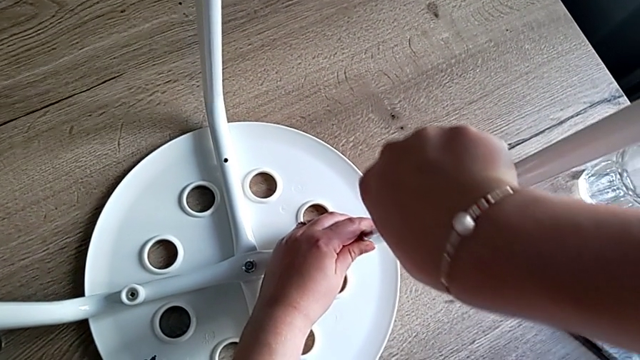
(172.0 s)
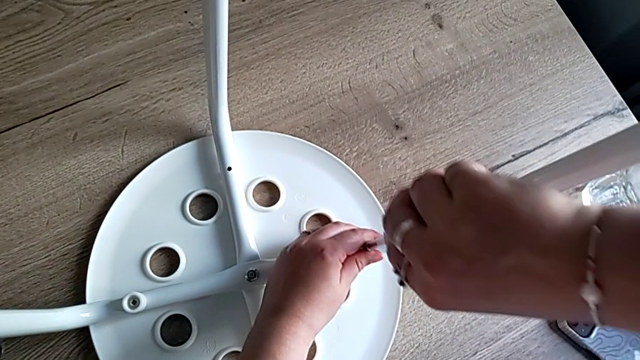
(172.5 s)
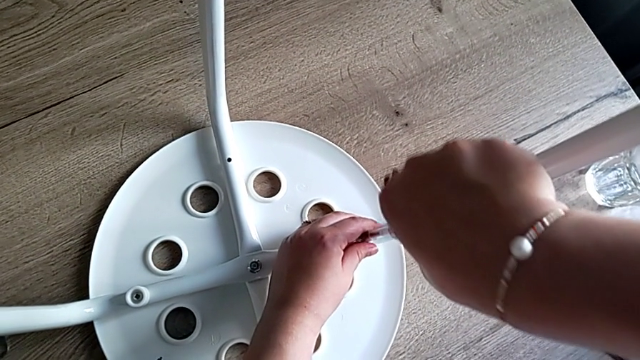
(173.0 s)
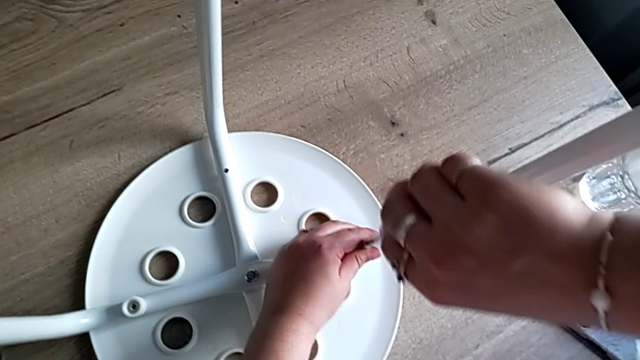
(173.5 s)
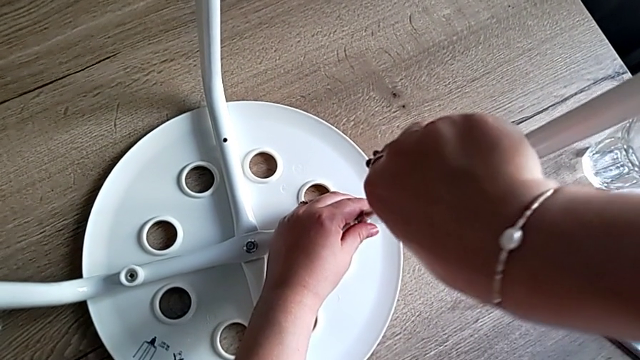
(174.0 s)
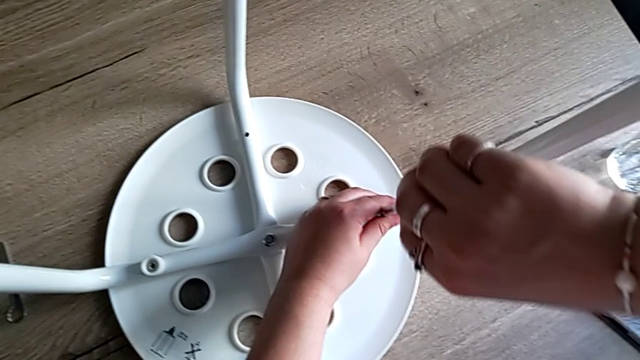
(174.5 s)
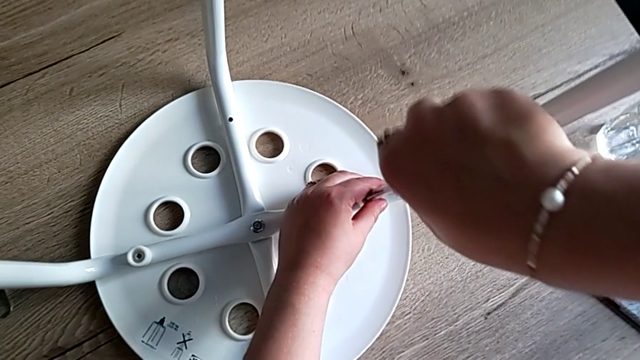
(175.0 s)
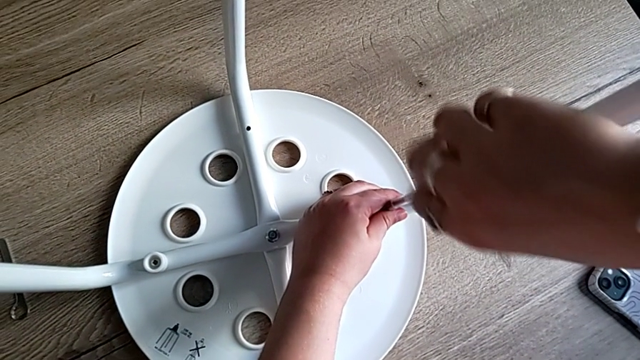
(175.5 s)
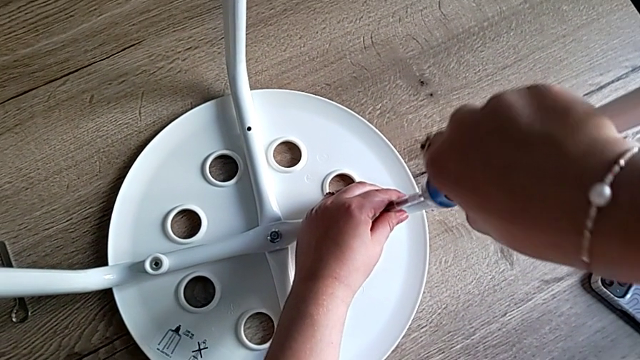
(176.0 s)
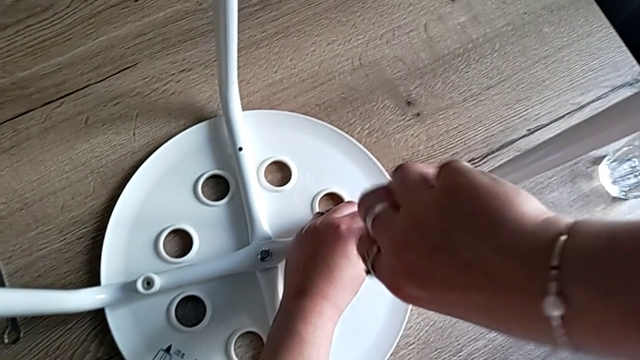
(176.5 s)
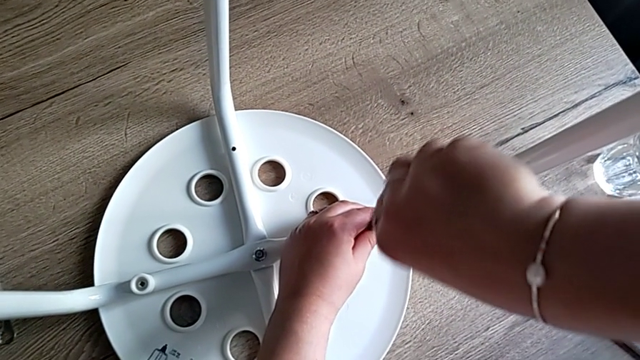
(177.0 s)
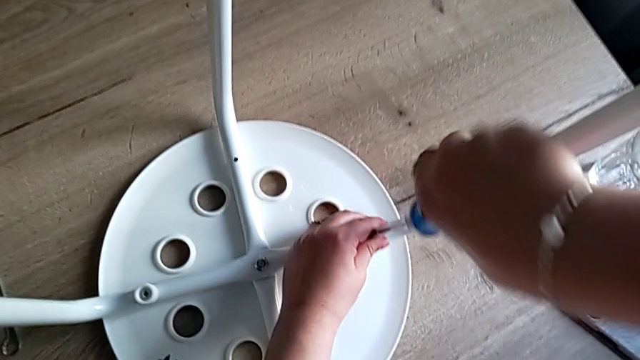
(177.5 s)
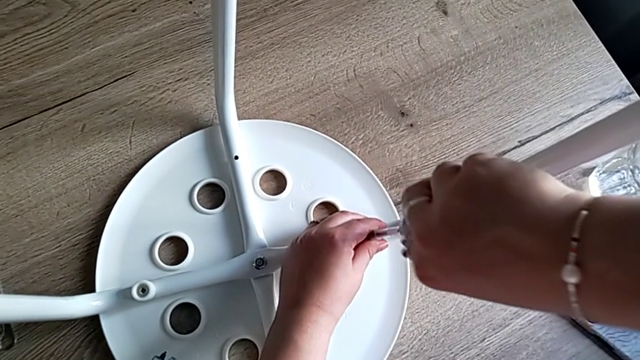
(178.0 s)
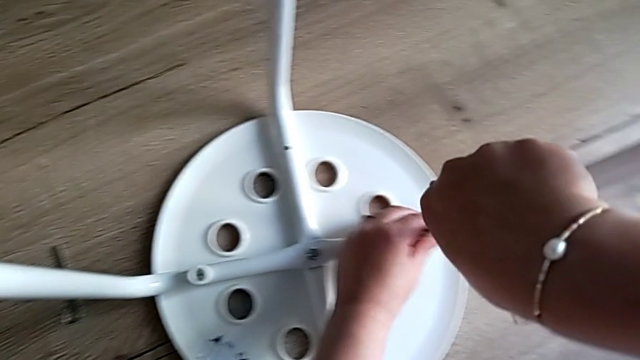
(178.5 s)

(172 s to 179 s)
The camera wearer is screwing the third screw to attach the legs and the seat. They keep screwing the third screw and withdraw the screwdriver.

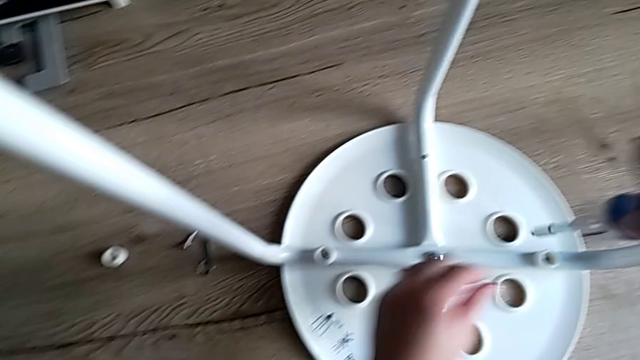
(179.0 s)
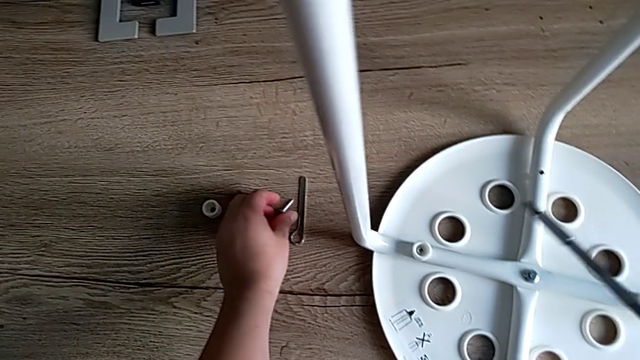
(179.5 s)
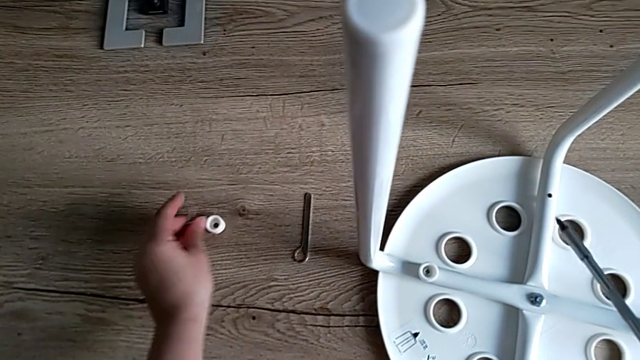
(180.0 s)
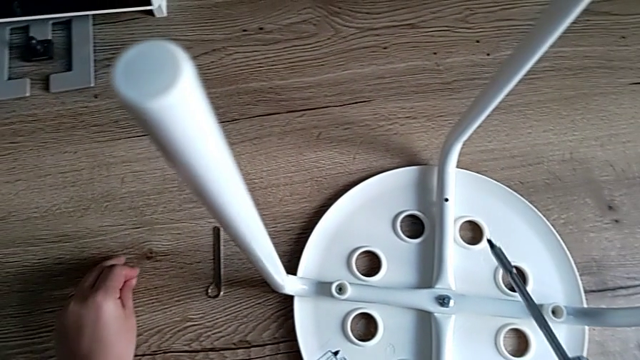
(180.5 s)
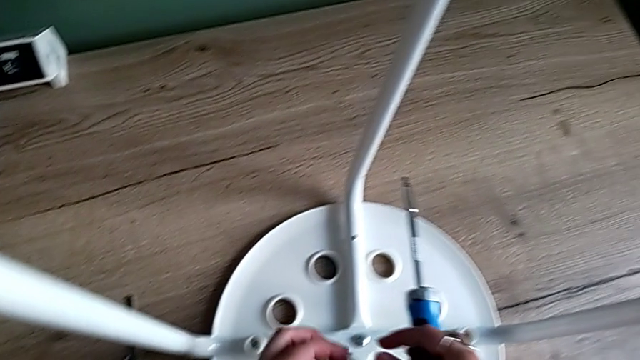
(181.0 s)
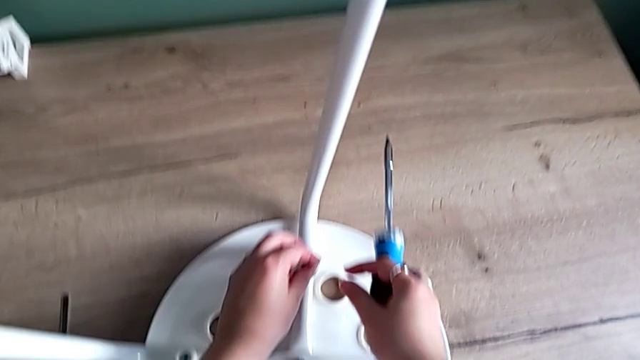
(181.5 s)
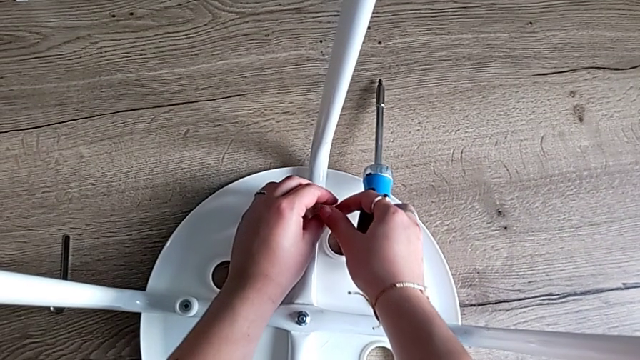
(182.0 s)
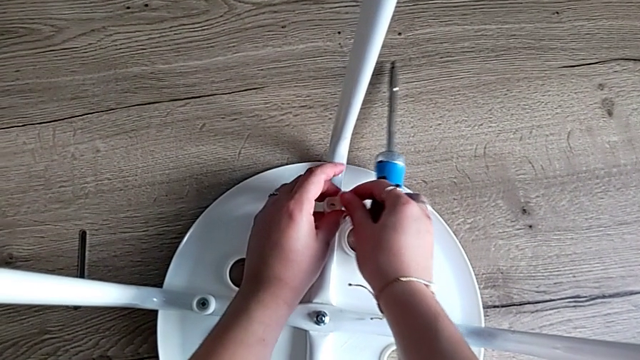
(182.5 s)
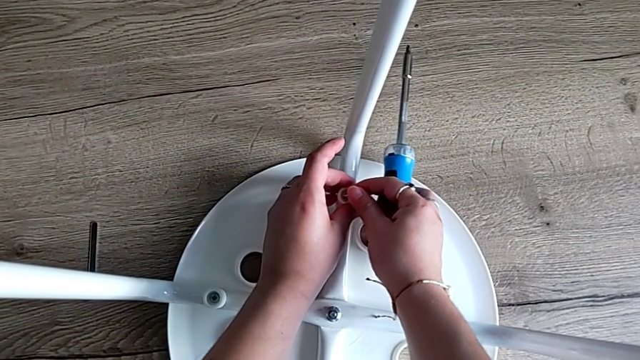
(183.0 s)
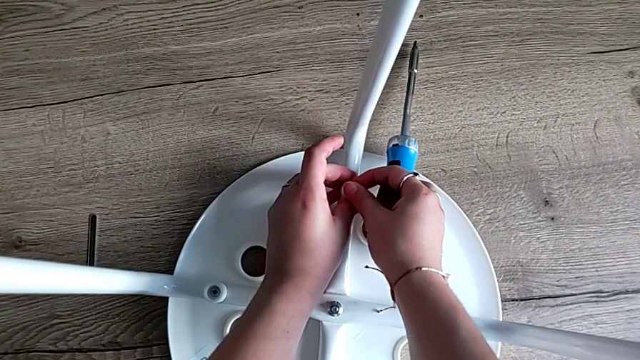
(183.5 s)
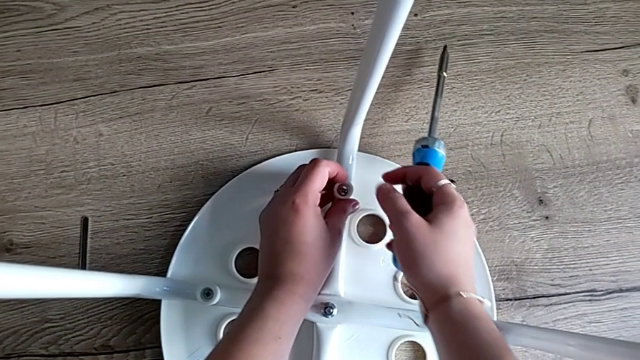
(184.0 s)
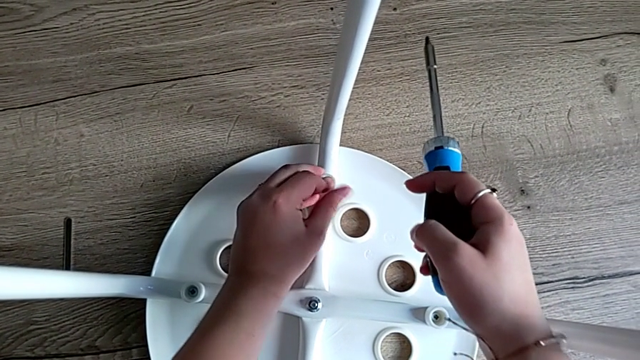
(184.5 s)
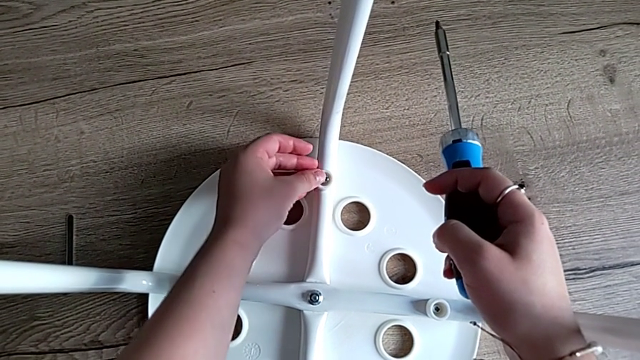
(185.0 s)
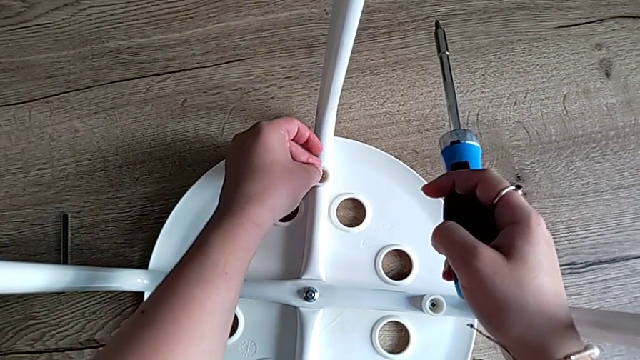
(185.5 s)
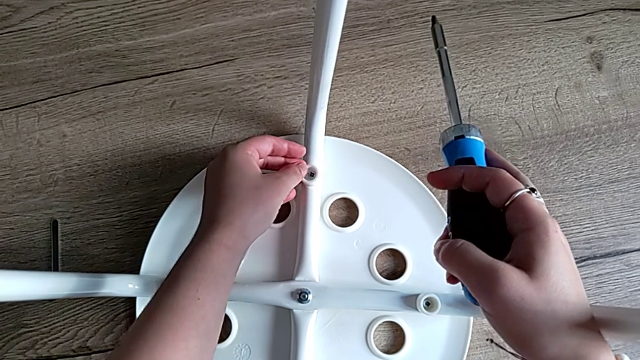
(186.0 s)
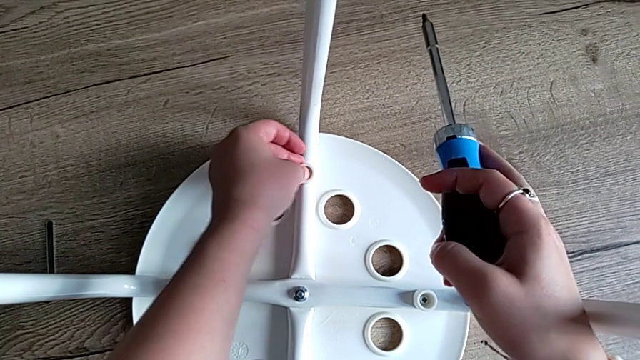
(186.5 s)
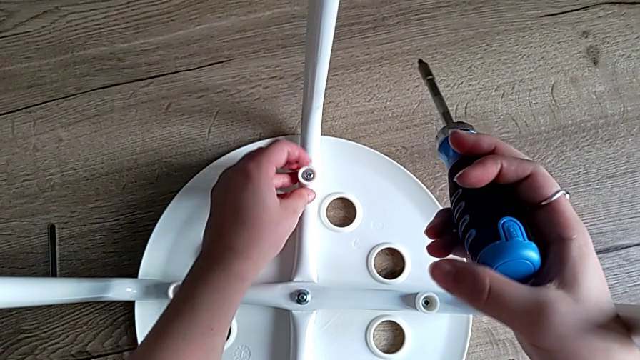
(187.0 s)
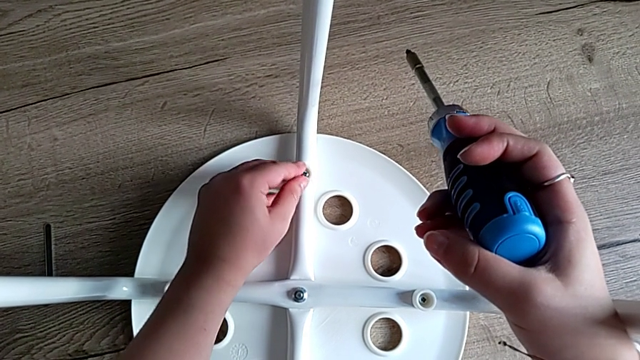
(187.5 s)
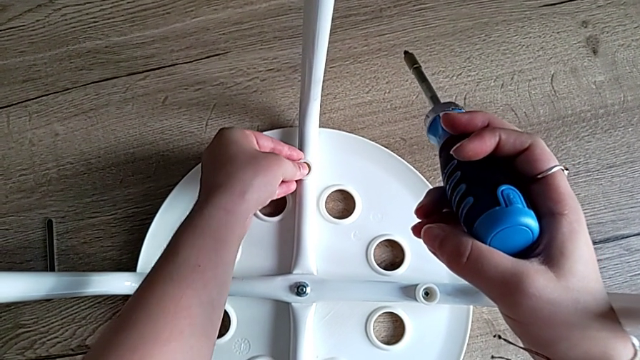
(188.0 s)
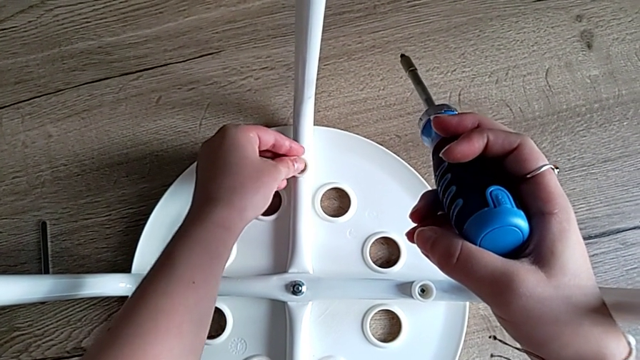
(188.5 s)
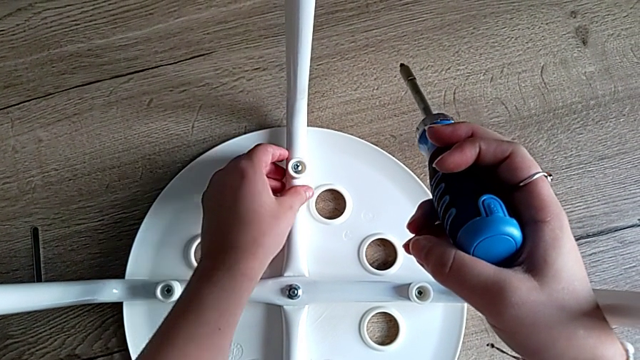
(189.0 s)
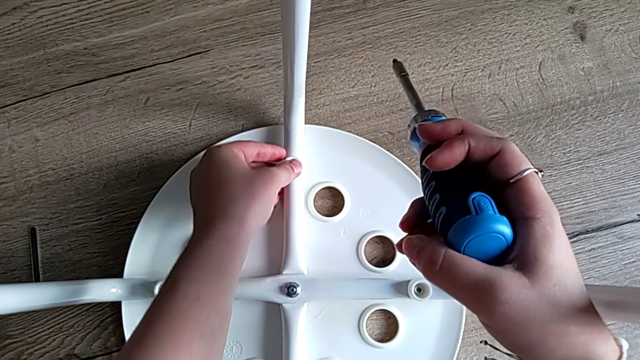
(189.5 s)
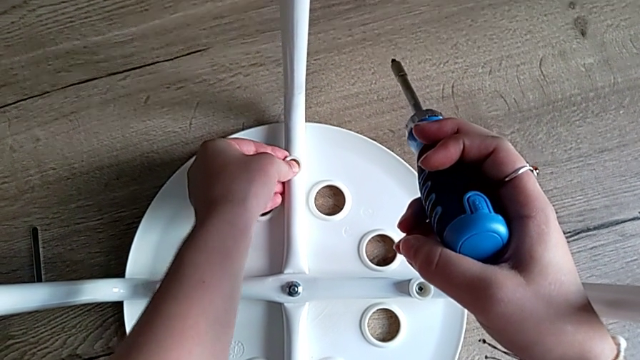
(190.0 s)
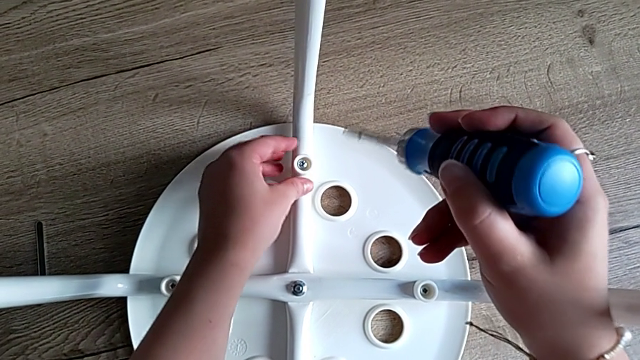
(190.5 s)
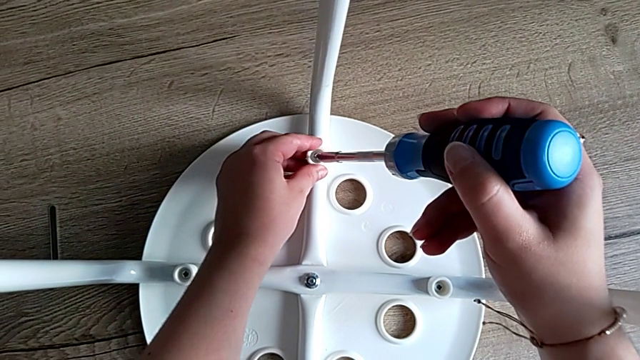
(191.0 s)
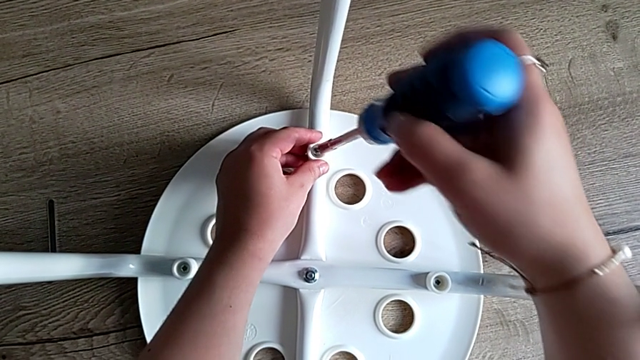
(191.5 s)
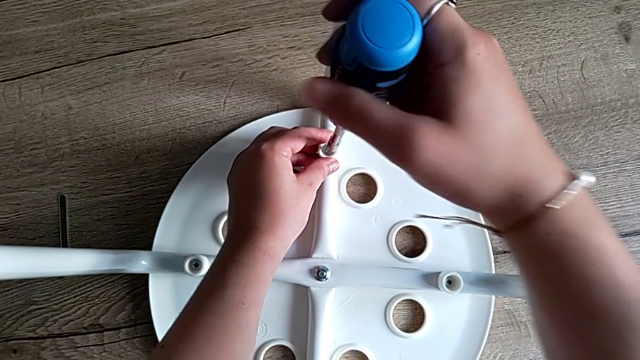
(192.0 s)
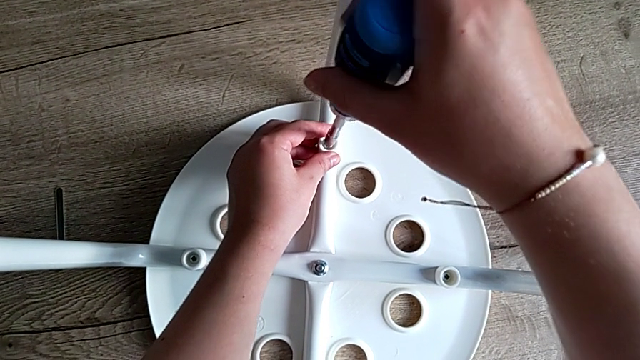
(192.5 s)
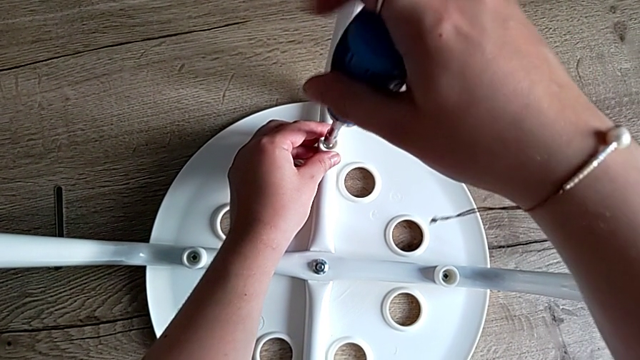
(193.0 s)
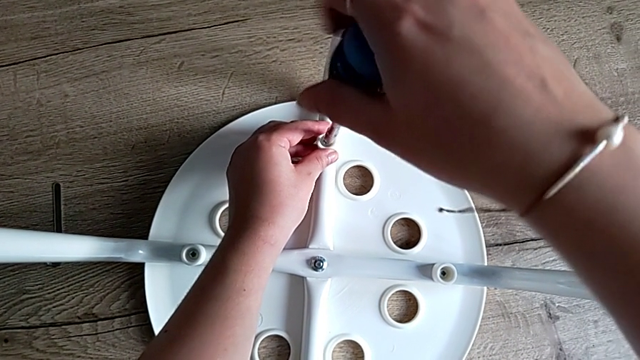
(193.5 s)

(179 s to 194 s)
The camera wearer is screwing the fourth screw to attach the legs and the seat, tightening some screws and finishing the task. They grab the fourth screw, grab the fourth washer, align it, insert the fourth screw, align it, insert the screwdriver and begin to screw the fourth screw.
